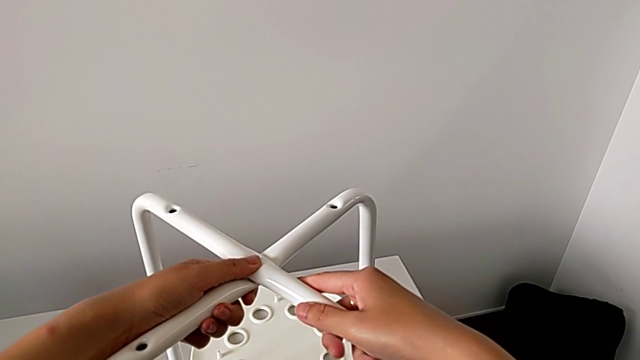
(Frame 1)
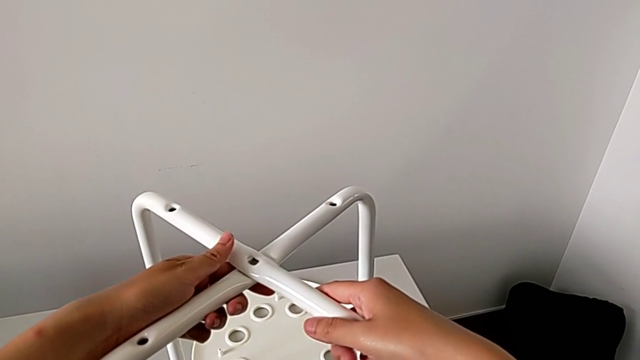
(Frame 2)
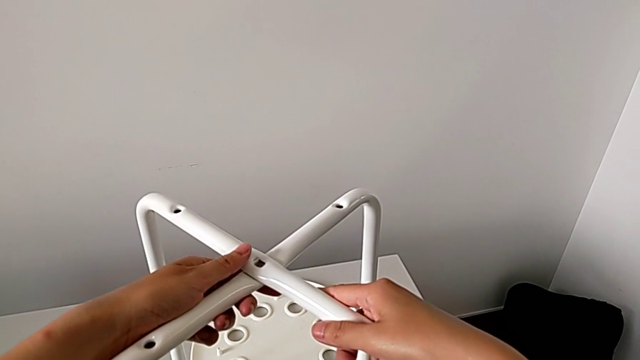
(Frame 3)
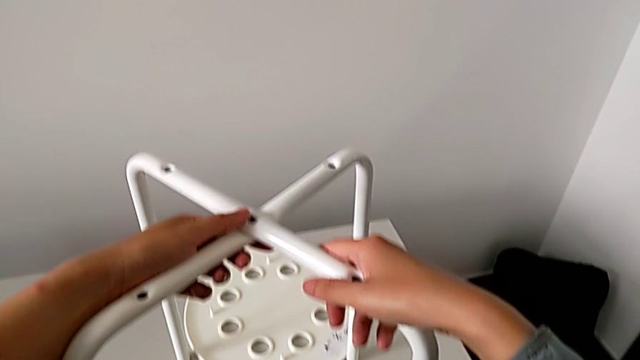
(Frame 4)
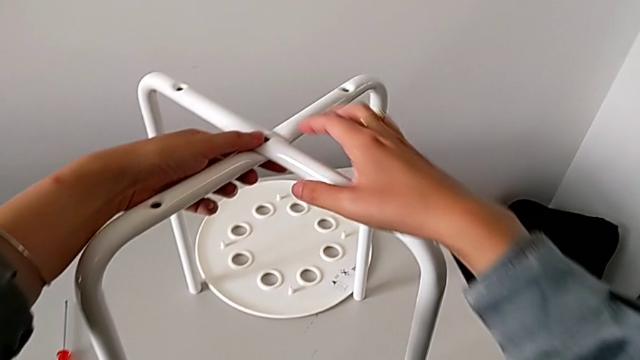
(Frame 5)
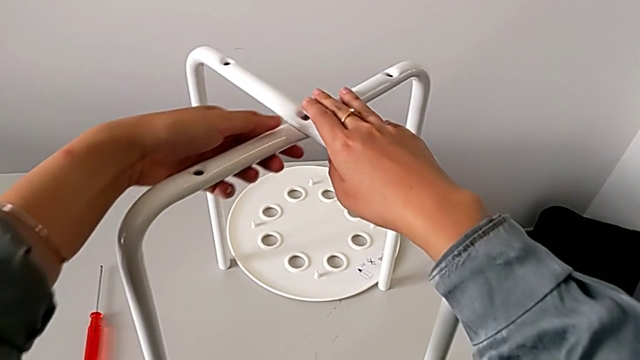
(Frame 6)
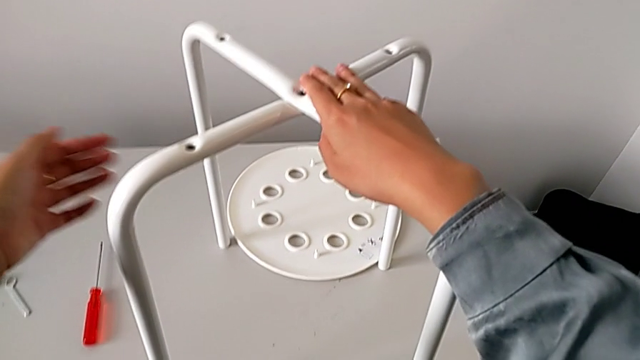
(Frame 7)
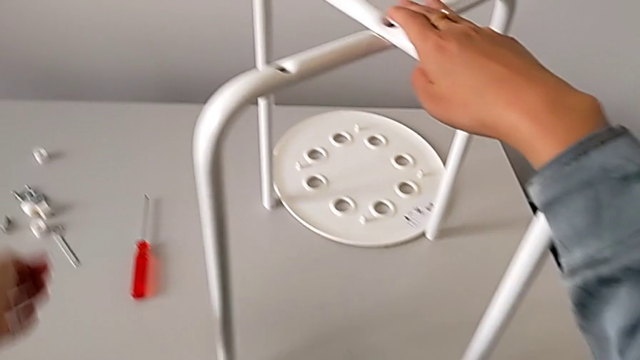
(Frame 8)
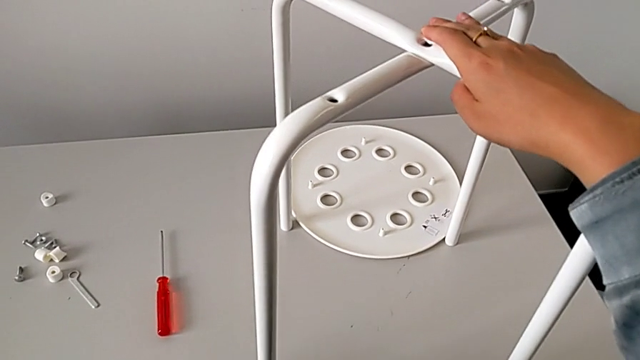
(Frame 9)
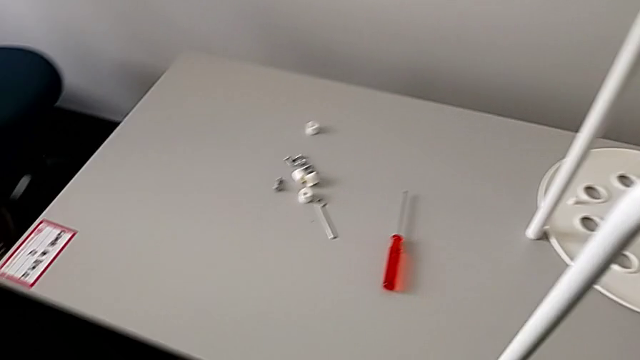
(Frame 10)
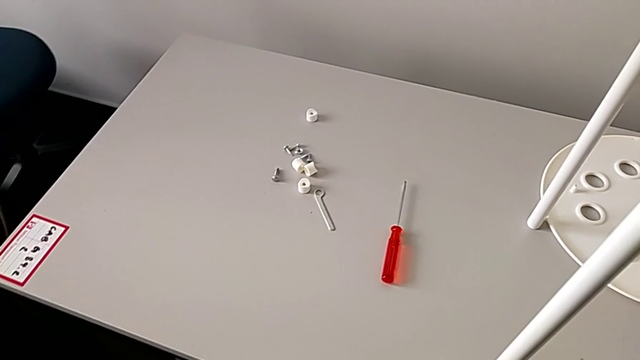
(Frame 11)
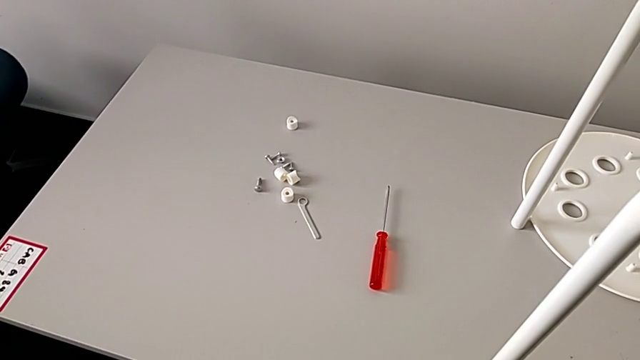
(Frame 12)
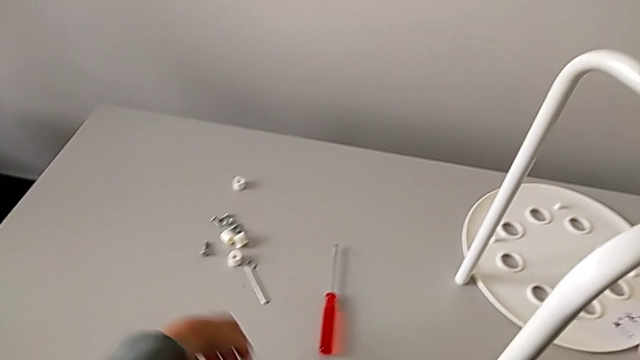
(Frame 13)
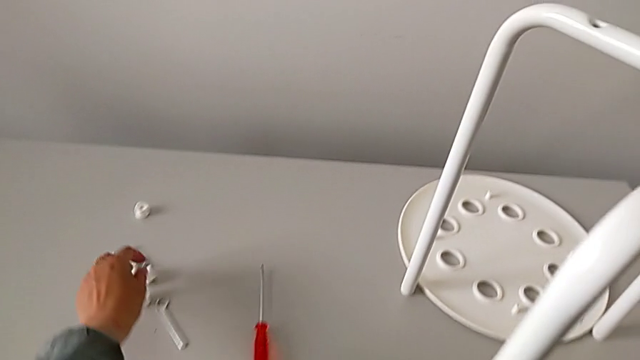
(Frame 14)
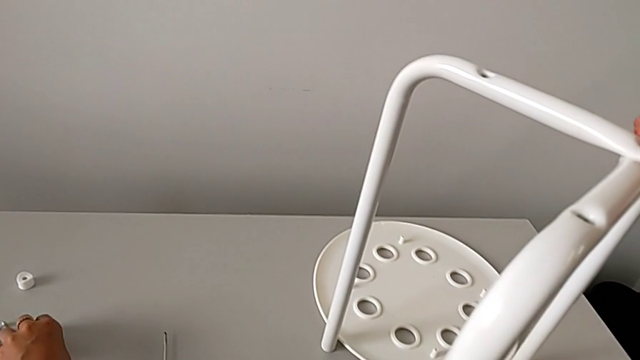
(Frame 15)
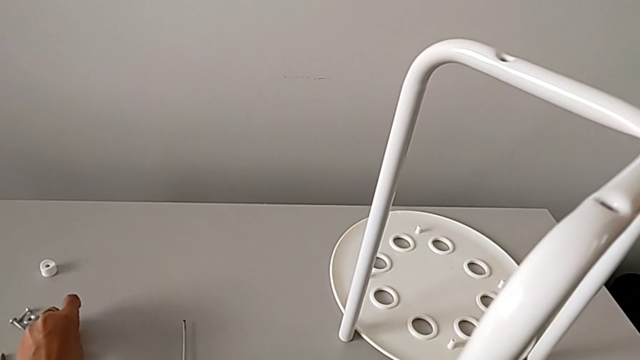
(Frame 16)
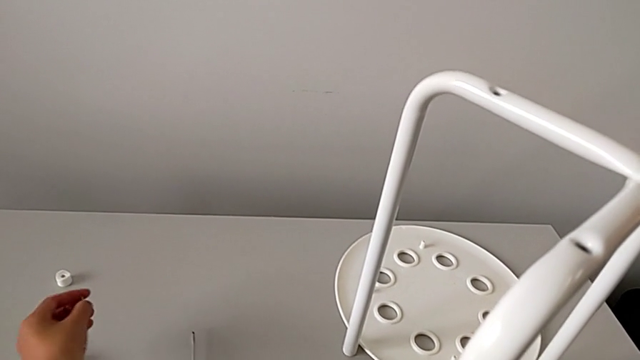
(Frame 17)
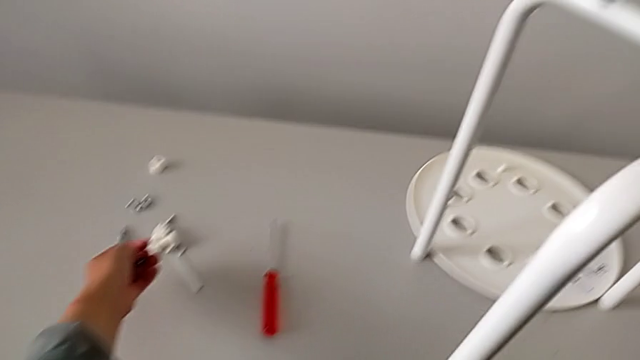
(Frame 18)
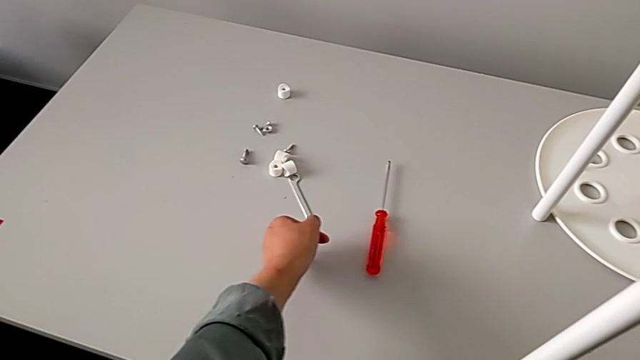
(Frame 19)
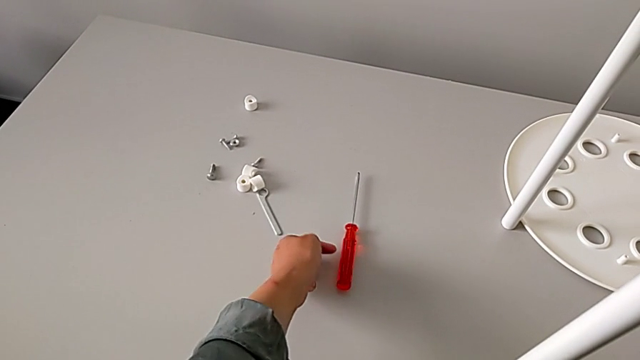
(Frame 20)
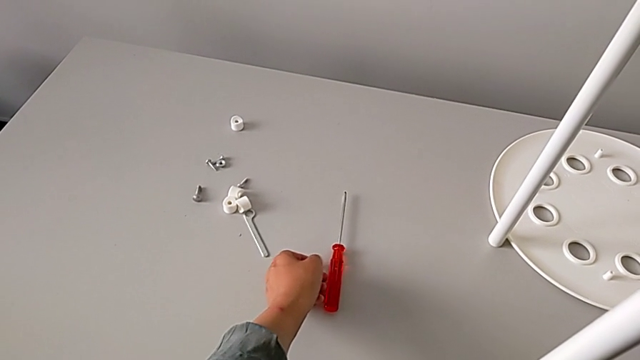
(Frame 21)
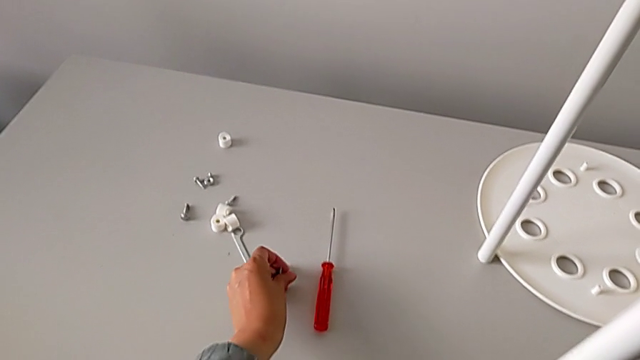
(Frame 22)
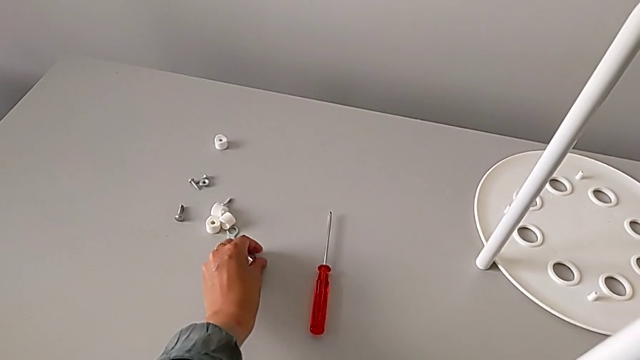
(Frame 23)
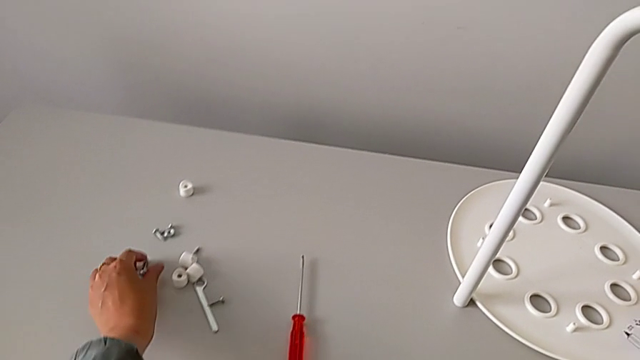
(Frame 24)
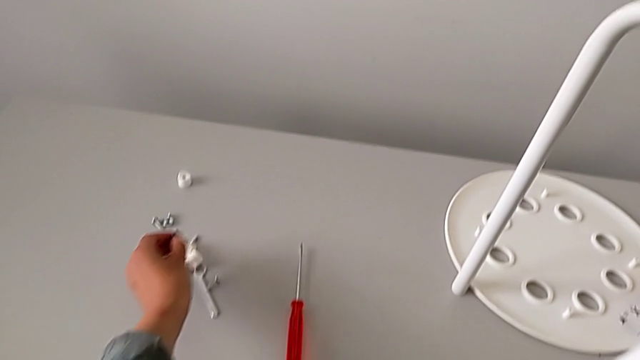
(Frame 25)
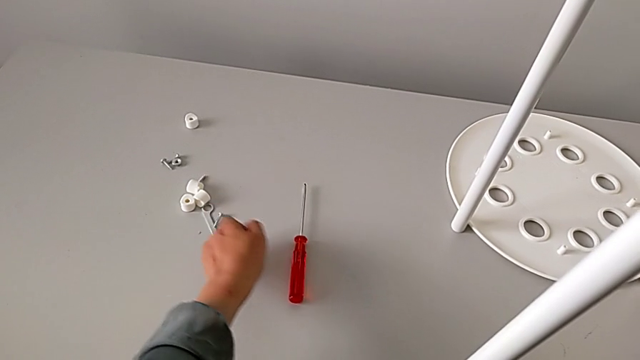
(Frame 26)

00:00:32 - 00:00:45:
The camera wearer is assembling the legs. They hold the leg, inspect it, wrongly grab the screw, approach the screwdriver, place the screw and grab the bolt.

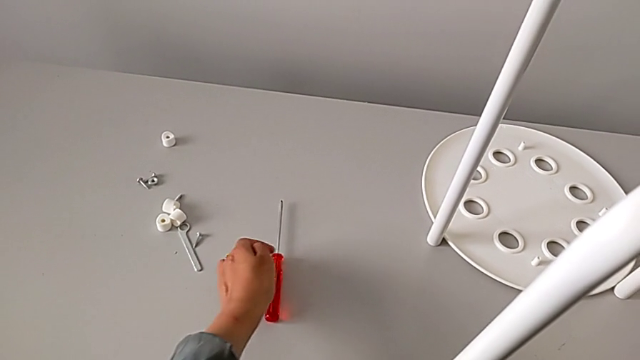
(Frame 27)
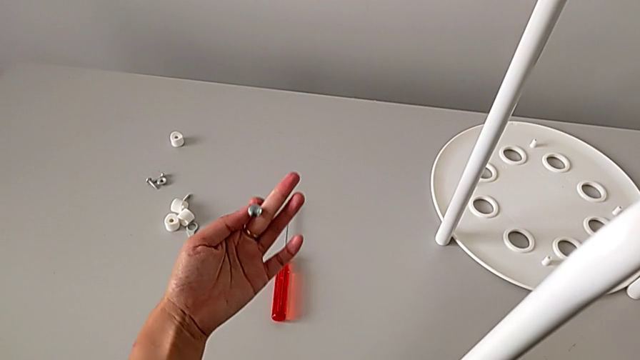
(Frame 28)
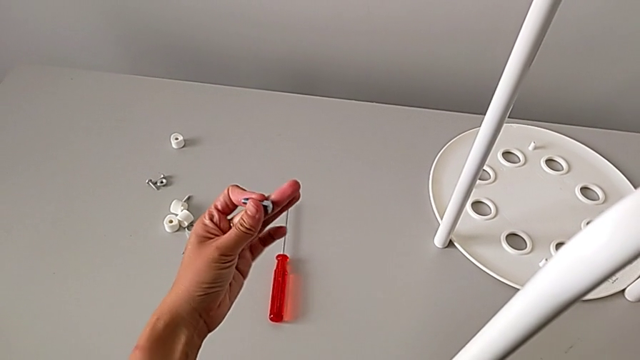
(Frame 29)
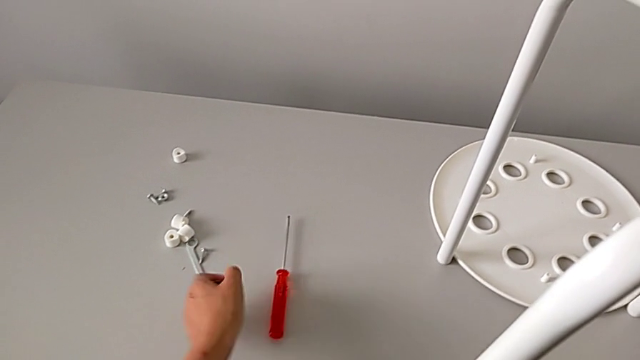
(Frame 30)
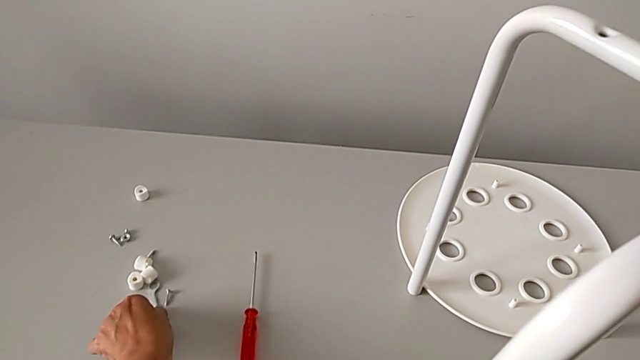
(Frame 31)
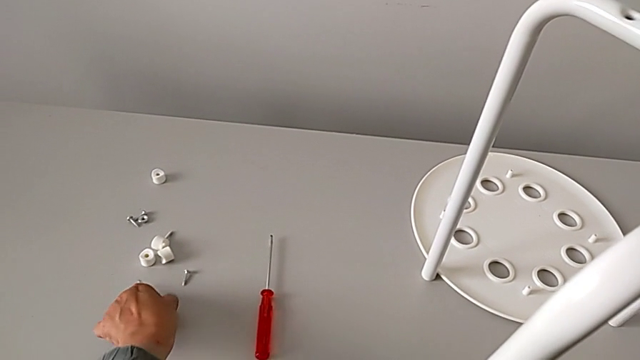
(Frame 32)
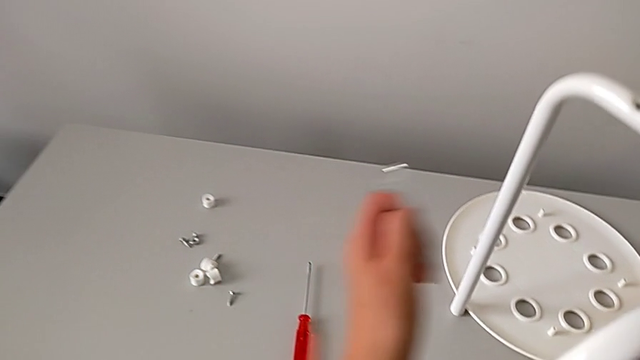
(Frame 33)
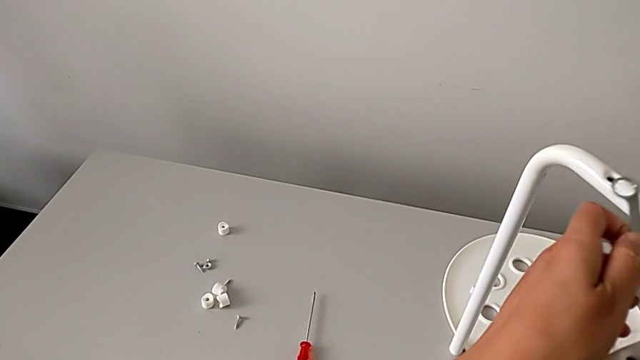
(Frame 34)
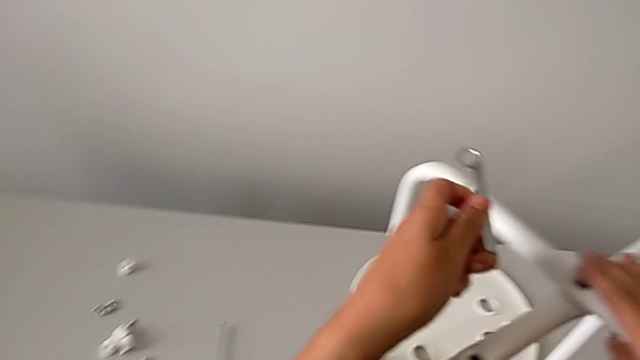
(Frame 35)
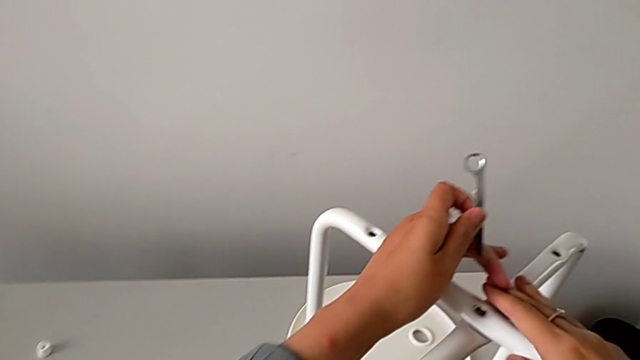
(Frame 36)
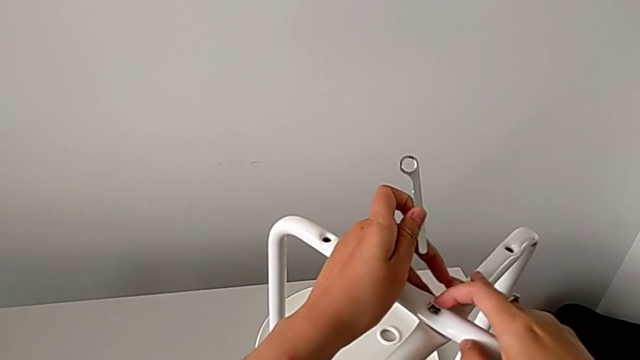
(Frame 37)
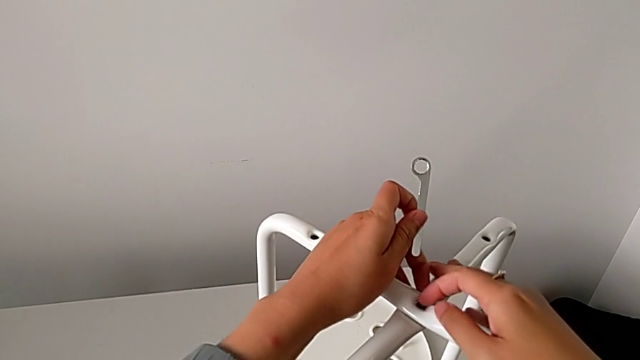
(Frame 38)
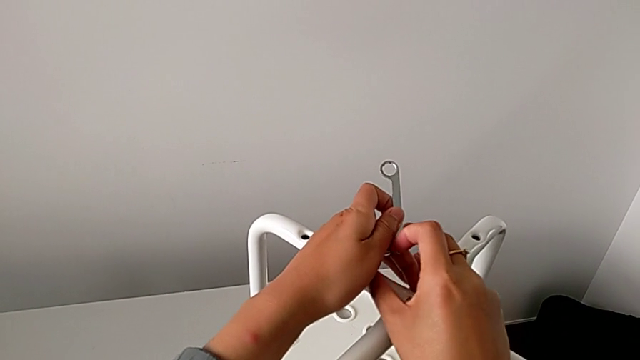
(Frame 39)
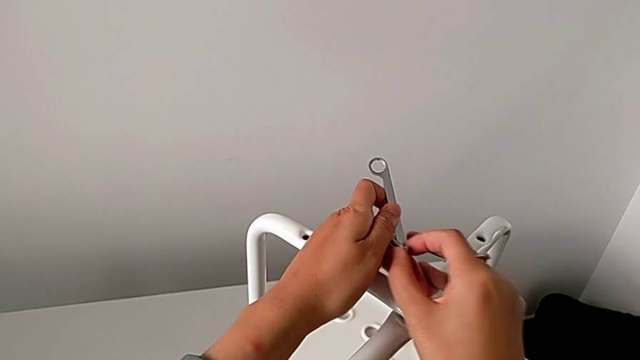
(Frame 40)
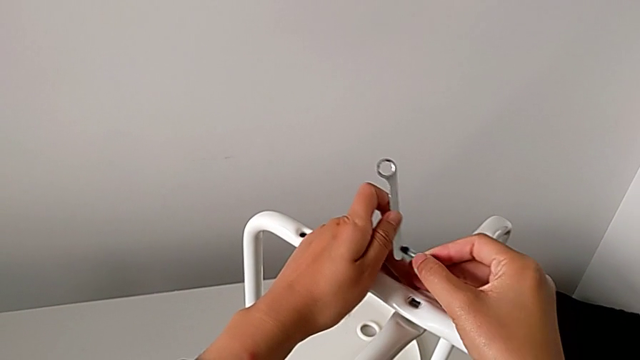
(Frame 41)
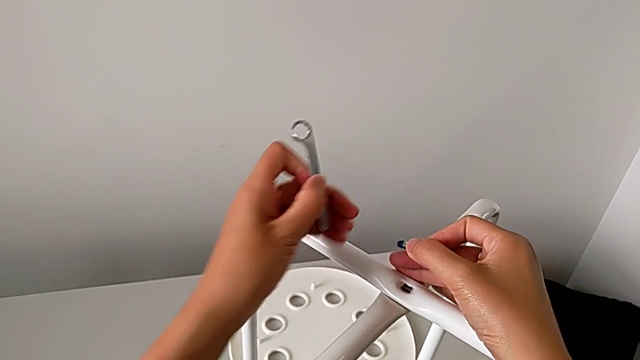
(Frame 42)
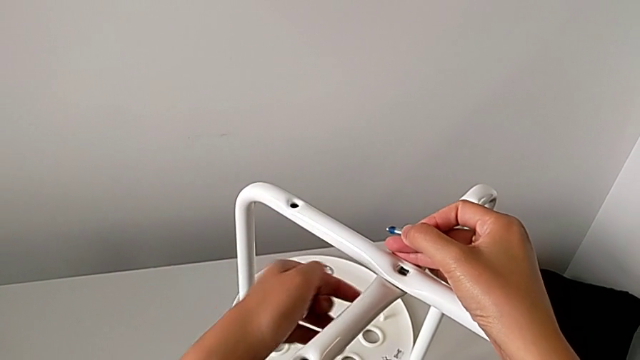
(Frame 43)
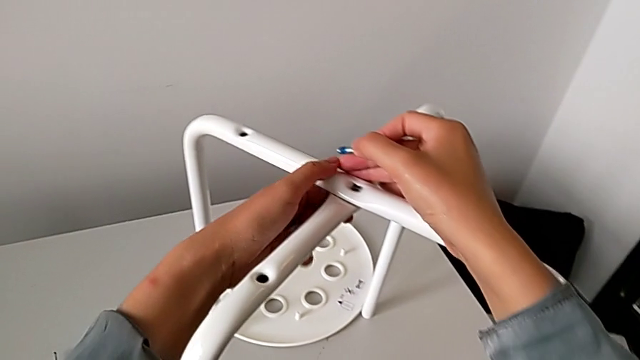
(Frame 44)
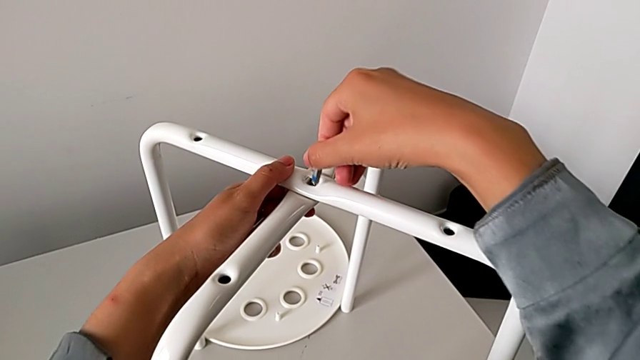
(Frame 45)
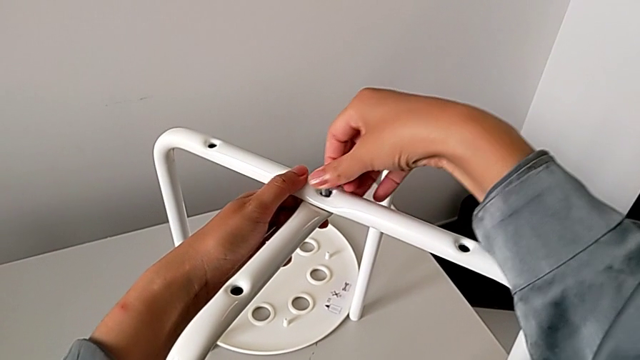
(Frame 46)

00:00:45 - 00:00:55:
The camera wearer is assembling the legs. They inspect the bolt, grab the hexagonal wrench, approach the leg, hold it, grab the bolt and insert it.
